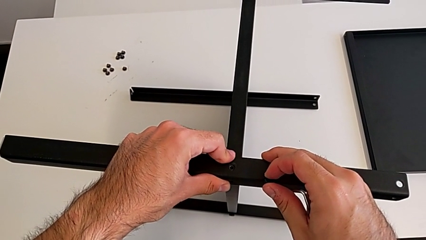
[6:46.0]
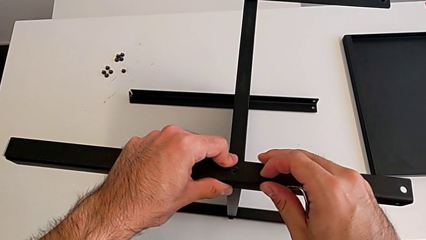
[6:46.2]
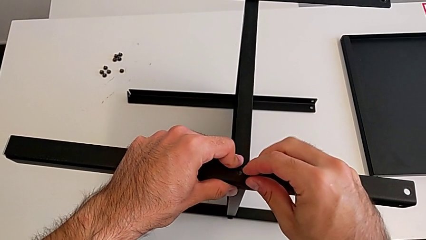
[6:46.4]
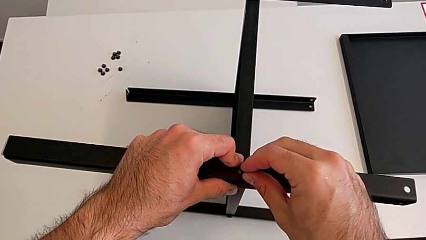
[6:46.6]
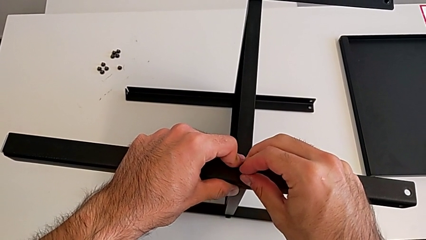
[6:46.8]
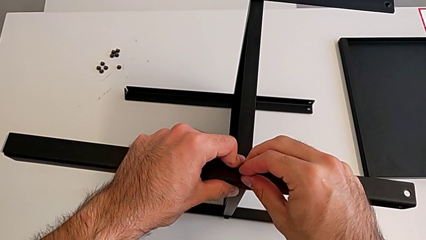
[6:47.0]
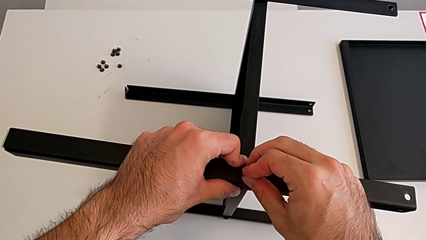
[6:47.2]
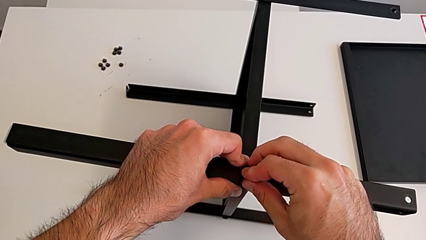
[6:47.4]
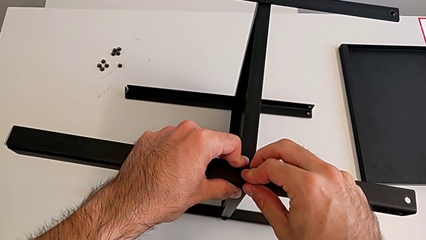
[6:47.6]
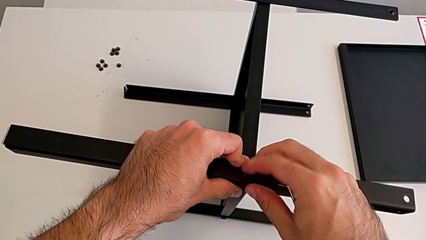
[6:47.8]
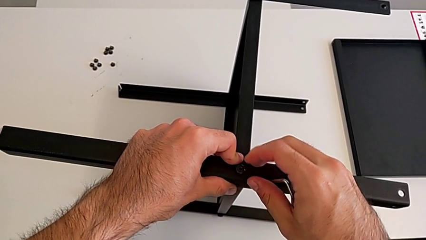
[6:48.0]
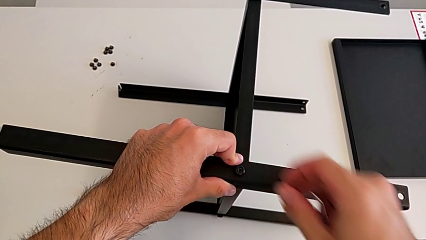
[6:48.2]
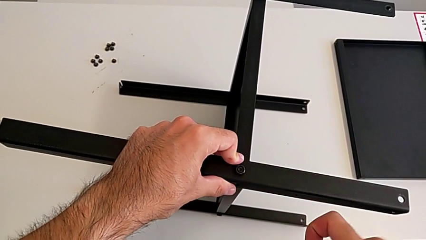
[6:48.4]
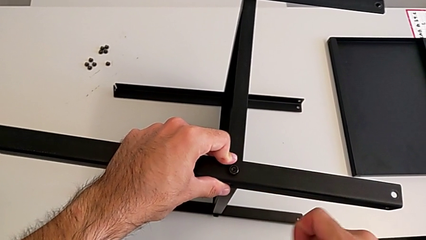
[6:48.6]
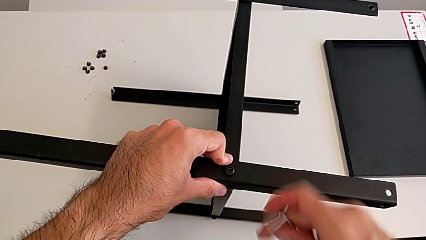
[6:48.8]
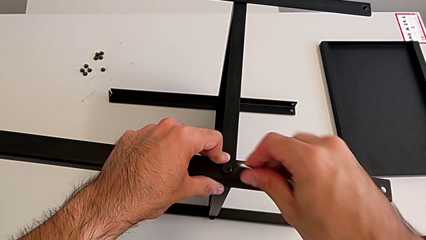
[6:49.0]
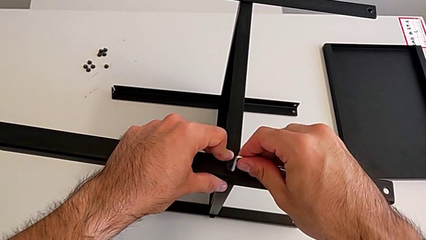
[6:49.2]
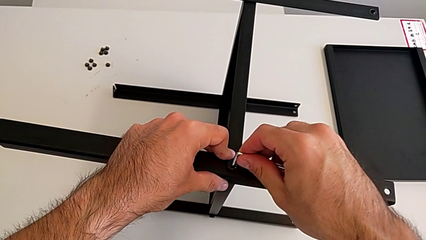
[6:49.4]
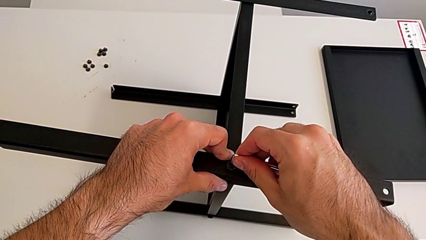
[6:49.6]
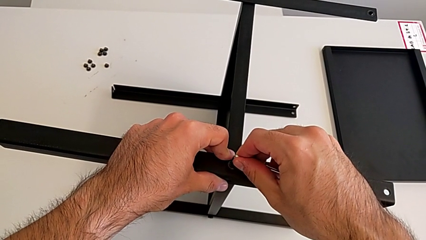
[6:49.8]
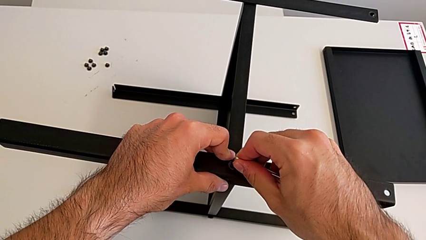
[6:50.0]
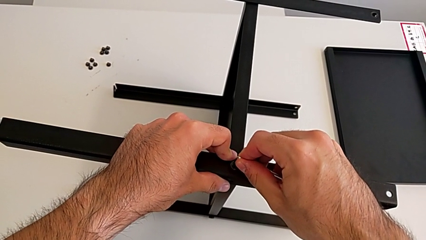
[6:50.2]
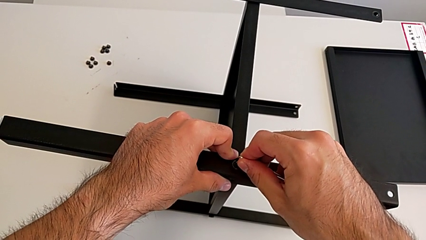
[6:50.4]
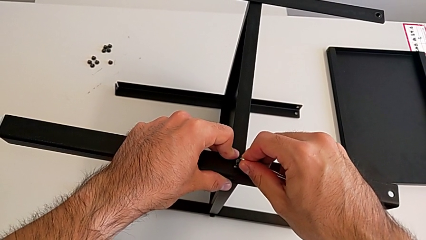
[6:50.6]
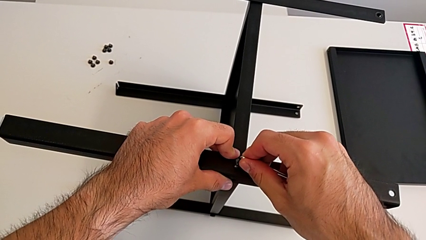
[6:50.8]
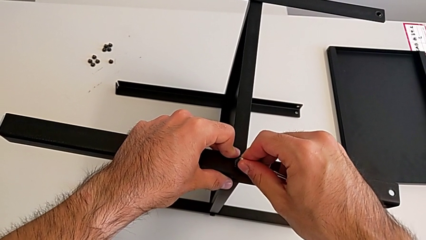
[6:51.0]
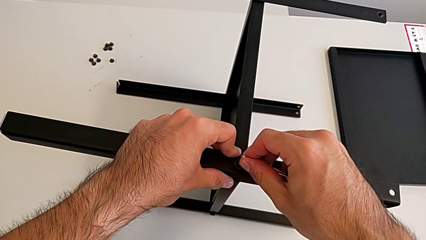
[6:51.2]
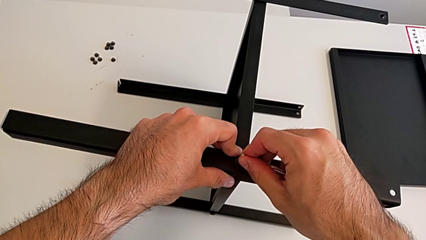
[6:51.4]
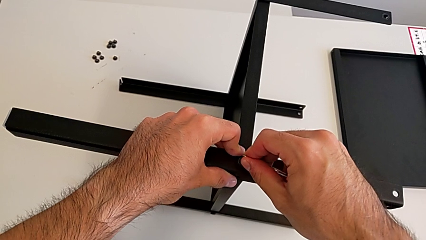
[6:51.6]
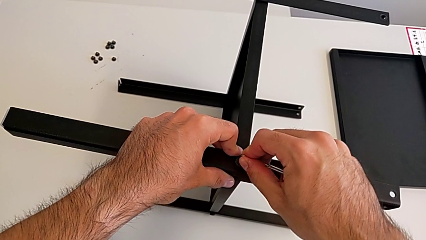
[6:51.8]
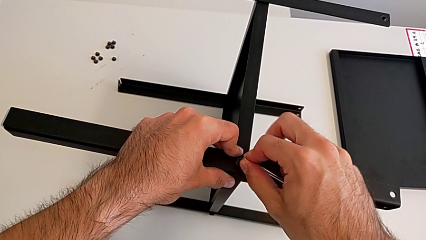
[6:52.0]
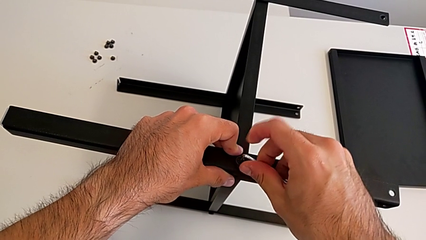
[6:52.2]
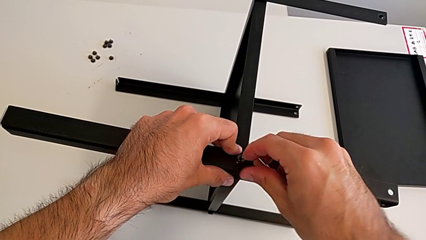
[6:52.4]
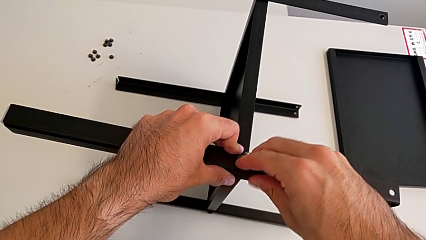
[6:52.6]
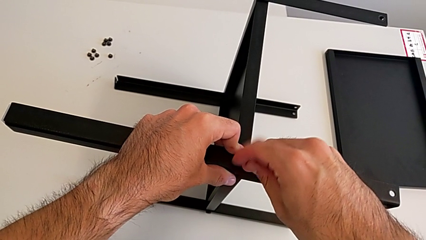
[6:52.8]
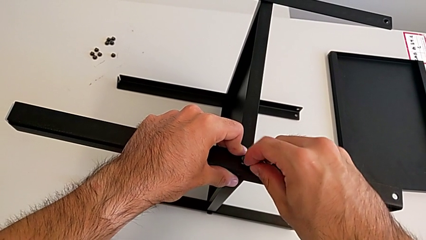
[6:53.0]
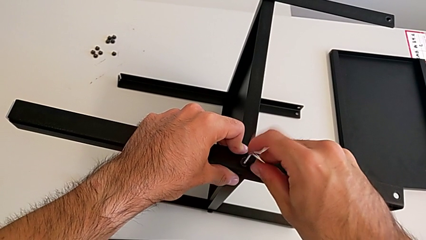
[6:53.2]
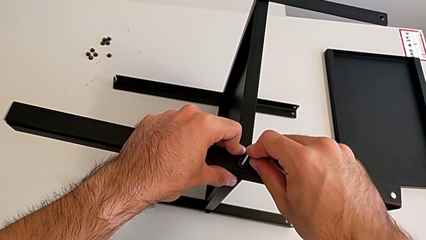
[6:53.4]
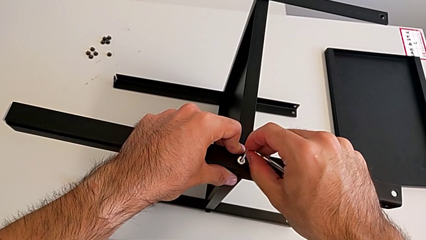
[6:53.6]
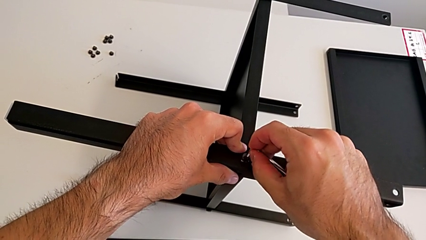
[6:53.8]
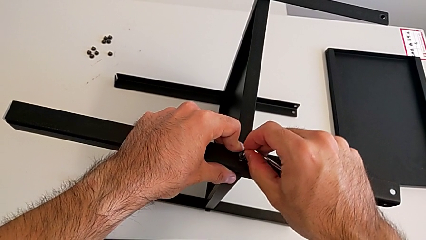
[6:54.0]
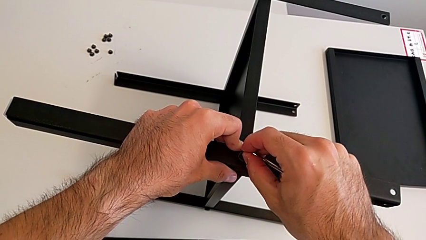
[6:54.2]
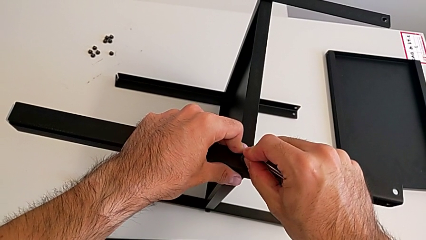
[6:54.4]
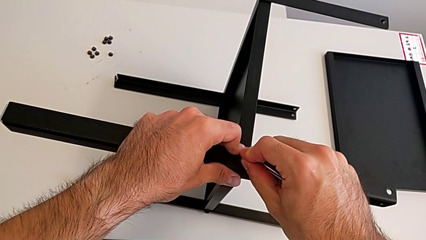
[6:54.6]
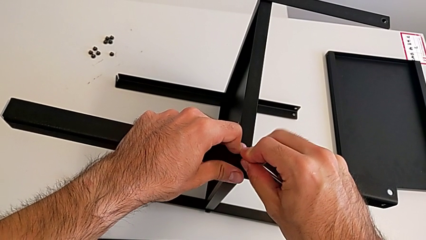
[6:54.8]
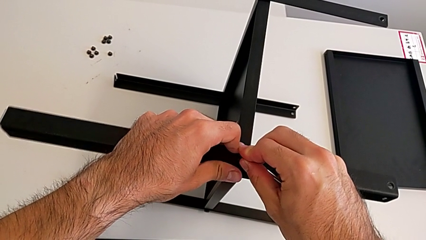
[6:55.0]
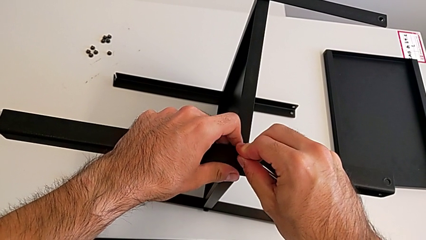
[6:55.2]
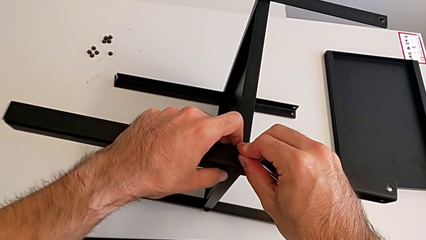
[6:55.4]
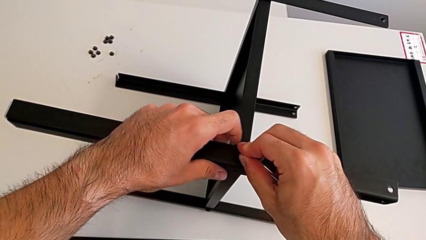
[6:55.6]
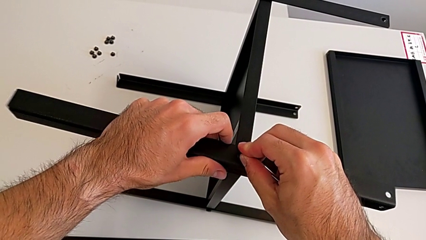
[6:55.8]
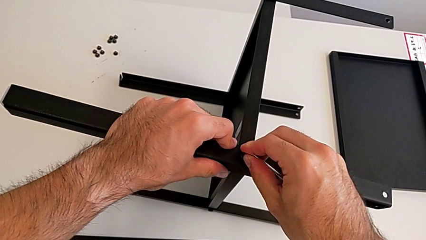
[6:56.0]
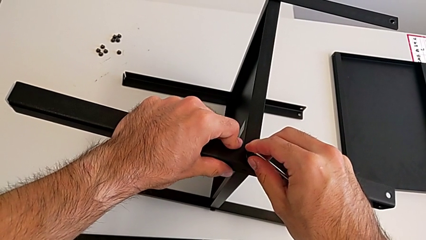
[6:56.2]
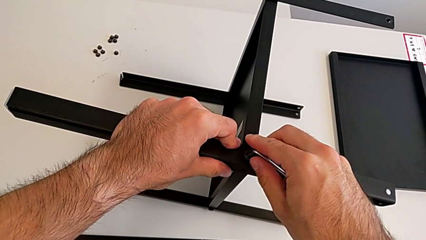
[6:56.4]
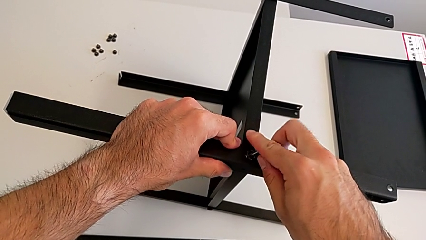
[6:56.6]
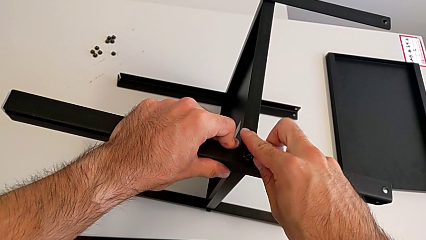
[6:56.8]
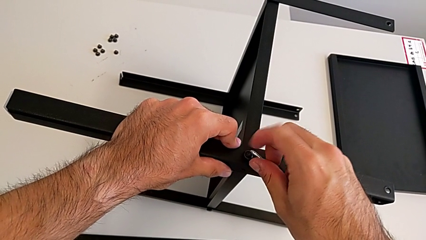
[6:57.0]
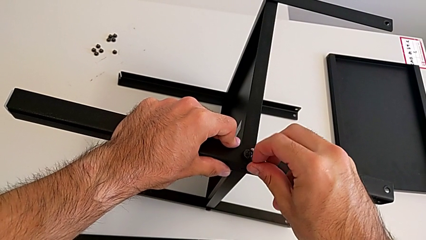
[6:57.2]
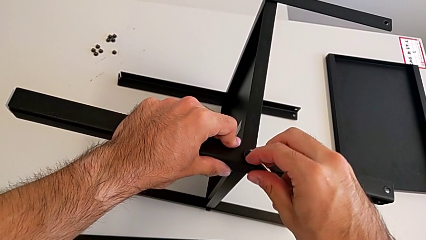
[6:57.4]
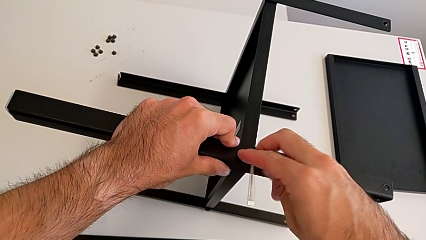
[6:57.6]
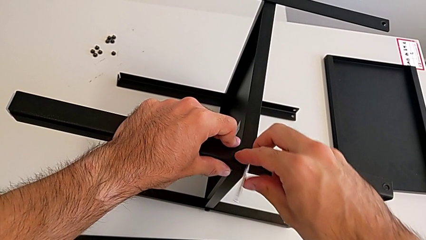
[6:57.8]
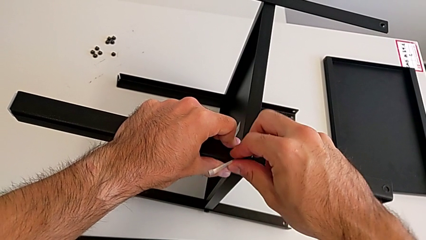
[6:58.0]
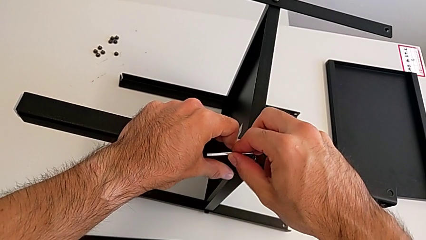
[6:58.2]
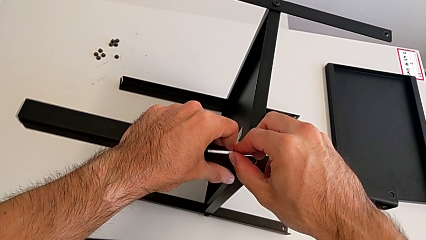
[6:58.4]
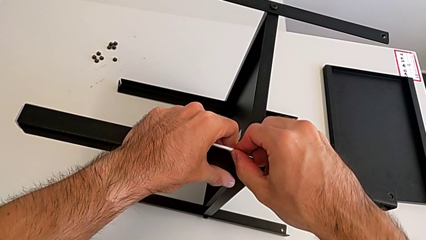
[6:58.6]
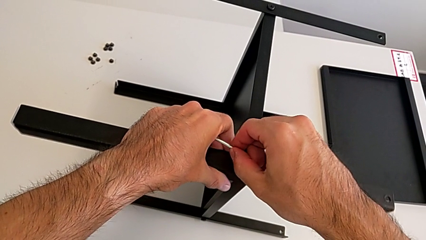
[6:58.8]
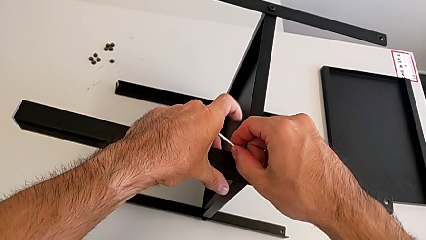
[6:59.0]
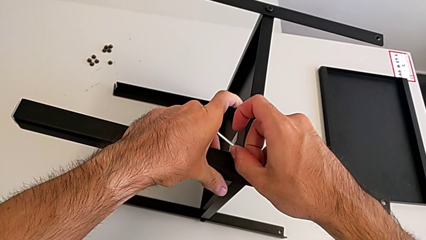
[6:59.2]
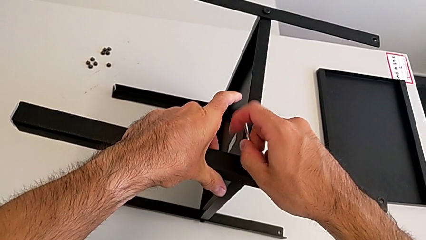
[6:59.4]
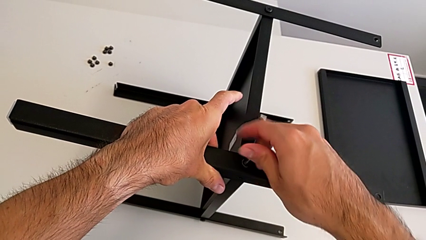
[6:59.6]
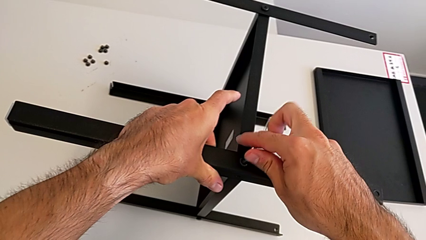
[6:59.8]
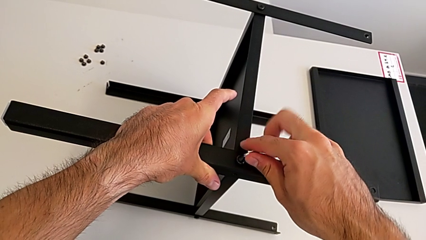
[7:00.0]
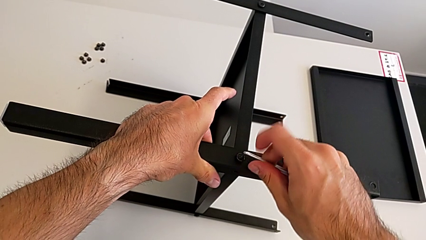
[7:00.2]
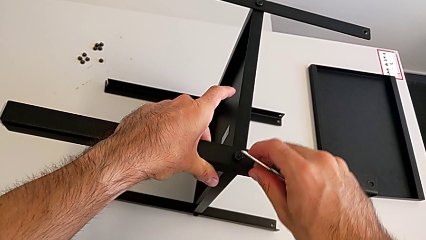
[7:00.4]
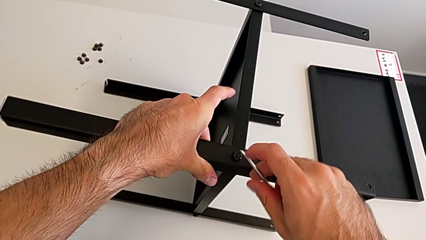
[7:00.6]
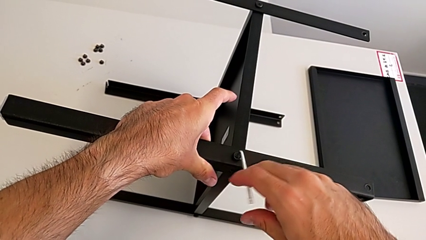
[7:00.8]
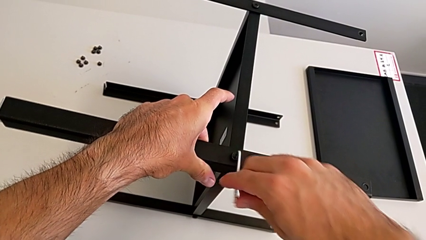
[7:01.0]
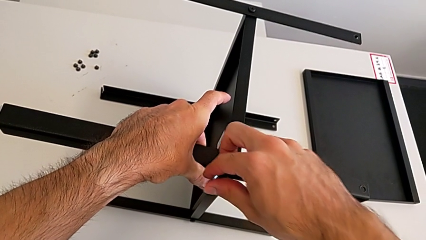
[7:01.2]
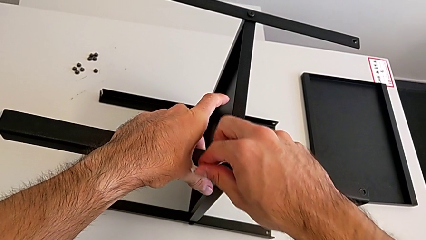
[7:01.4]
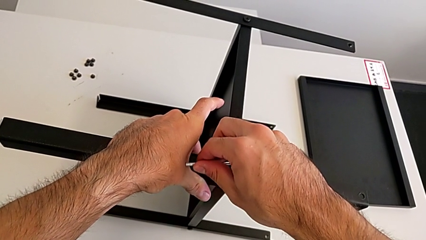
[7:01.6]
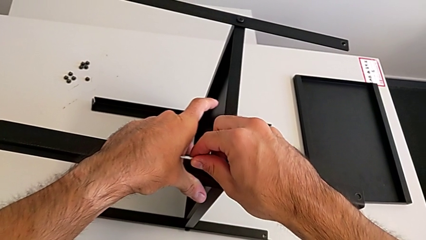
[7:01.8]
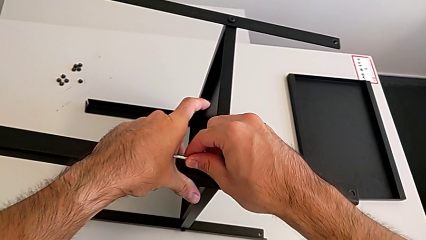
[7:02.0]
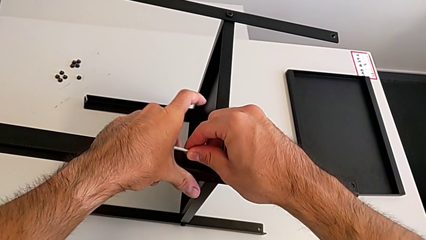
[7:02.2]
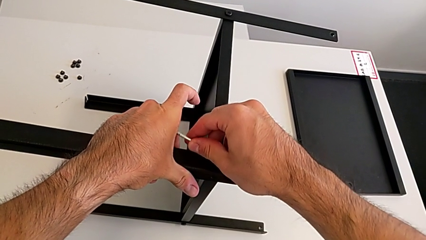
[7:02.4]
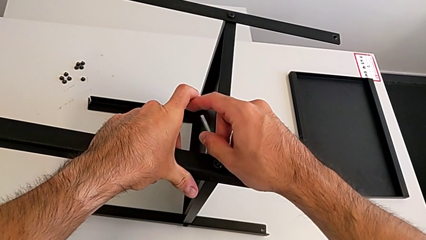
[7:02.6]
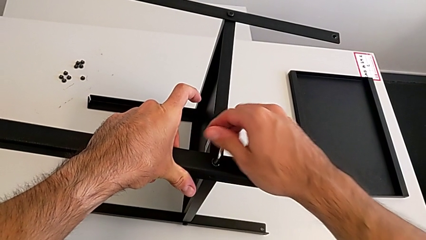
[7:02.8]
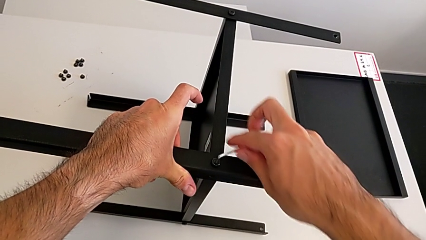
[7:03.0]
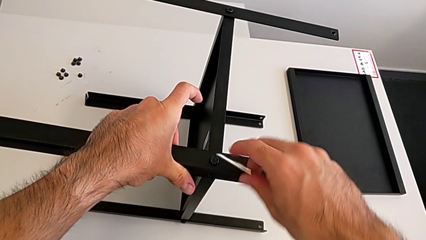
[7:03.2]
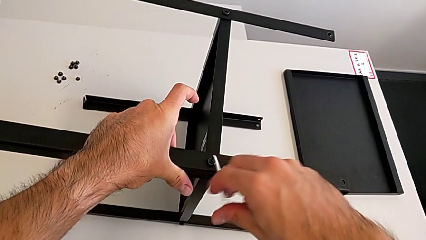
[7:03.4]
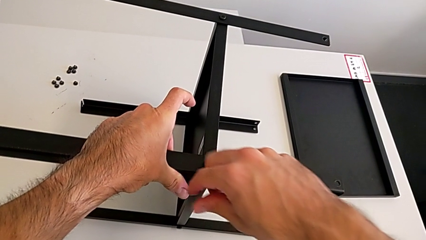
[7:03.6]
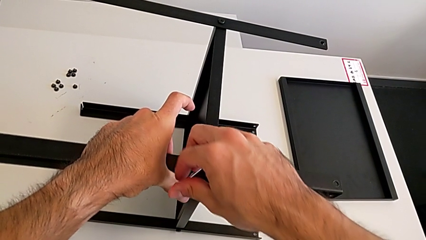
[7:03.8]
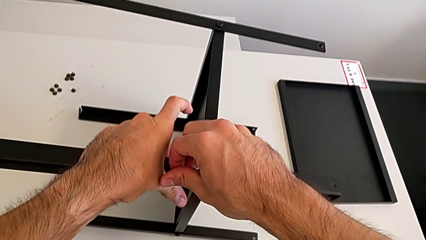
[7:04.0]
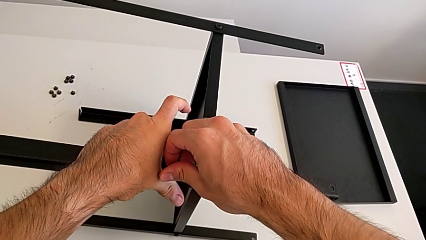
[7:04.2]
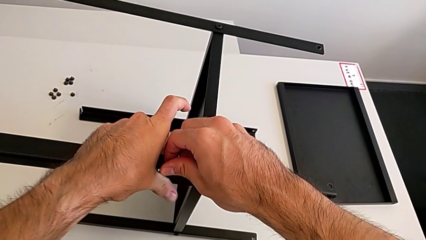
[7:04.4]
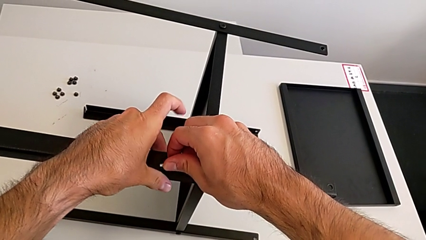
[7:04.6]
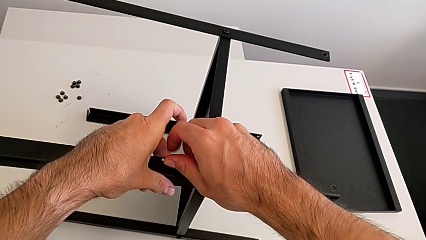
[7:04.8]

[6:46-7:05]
The camera wearer is screwing the fourth leg to the middle shelf of the table. They insert the hex socket head, insert the Allen wrench and begin to screw the hex socket head.
